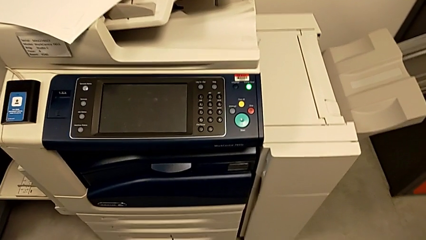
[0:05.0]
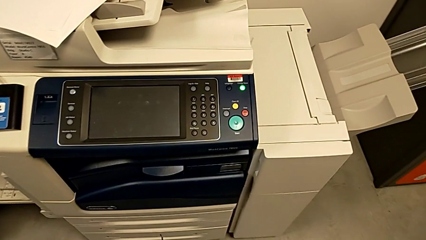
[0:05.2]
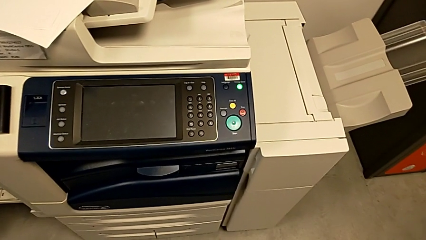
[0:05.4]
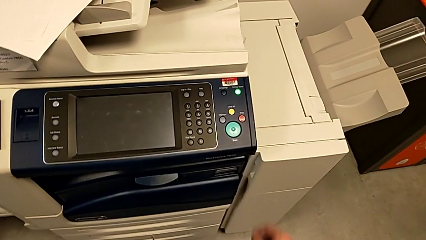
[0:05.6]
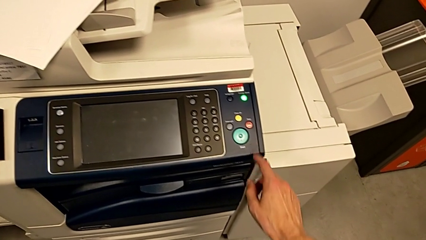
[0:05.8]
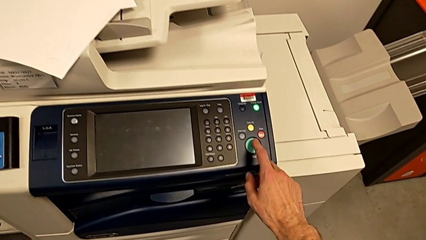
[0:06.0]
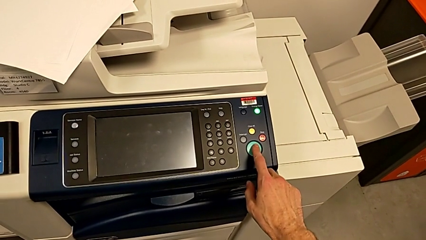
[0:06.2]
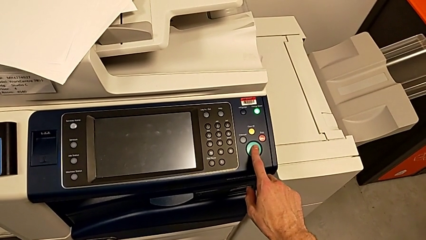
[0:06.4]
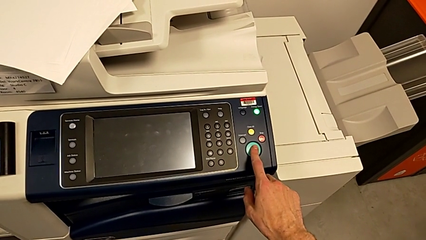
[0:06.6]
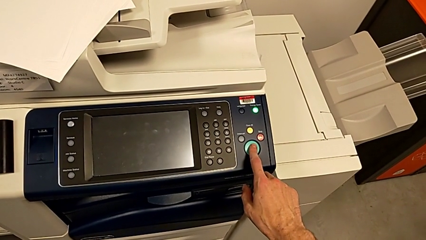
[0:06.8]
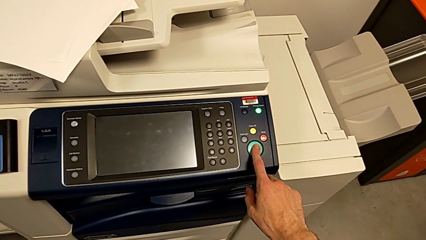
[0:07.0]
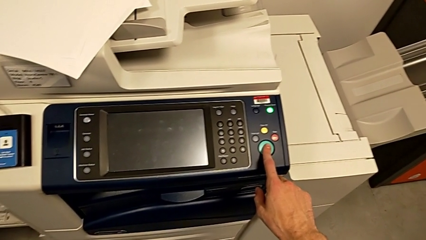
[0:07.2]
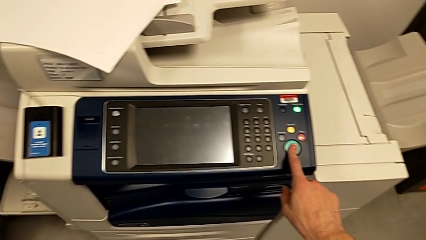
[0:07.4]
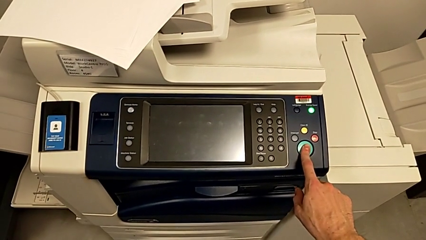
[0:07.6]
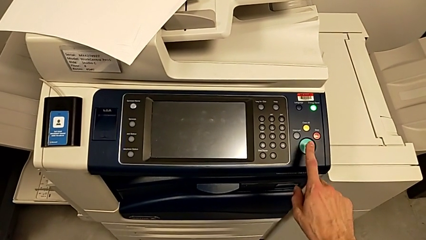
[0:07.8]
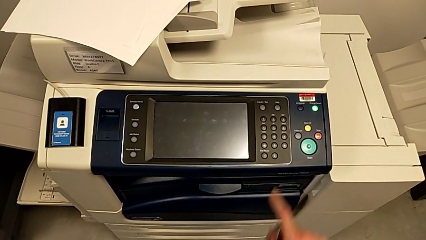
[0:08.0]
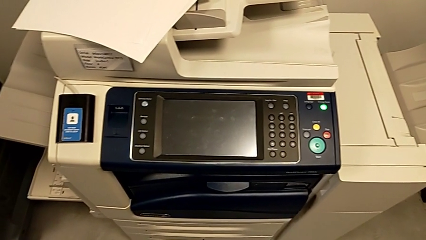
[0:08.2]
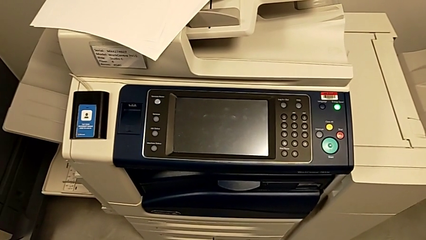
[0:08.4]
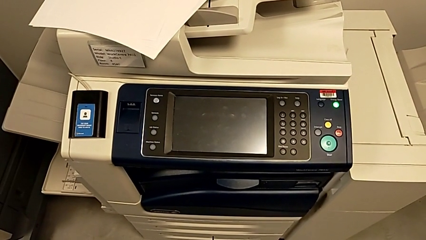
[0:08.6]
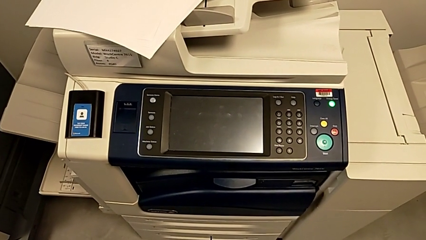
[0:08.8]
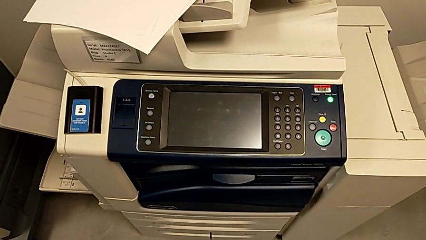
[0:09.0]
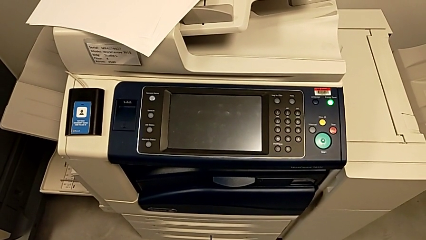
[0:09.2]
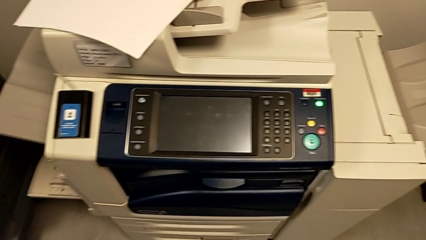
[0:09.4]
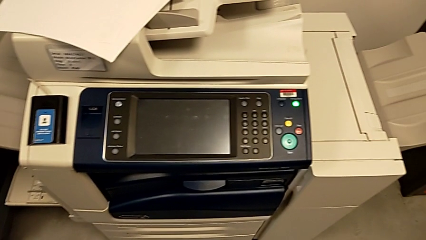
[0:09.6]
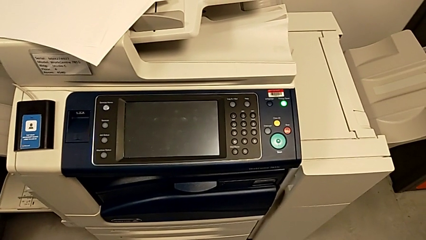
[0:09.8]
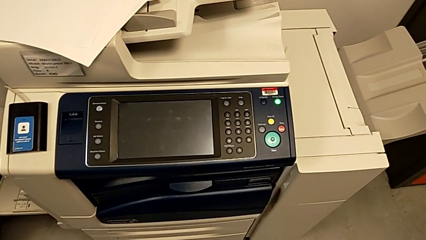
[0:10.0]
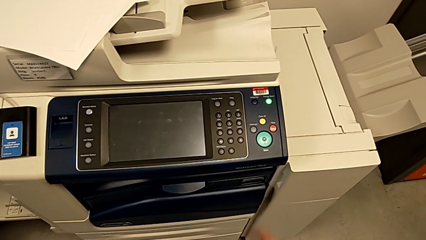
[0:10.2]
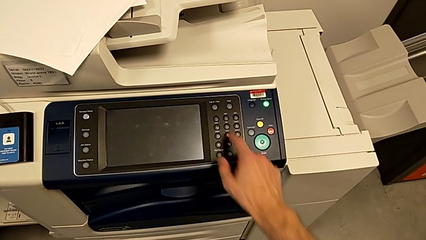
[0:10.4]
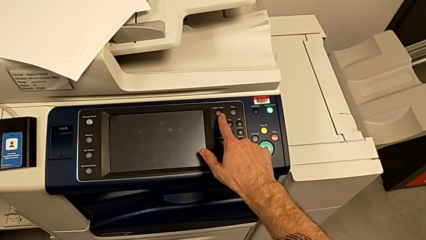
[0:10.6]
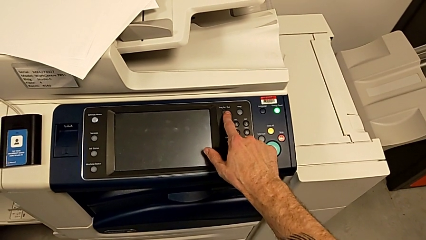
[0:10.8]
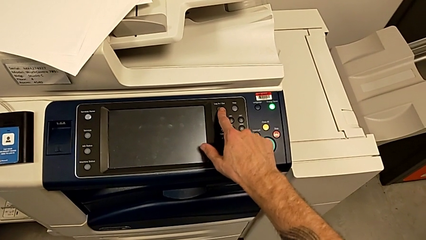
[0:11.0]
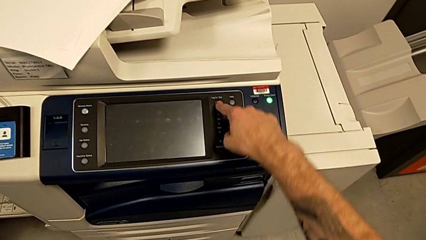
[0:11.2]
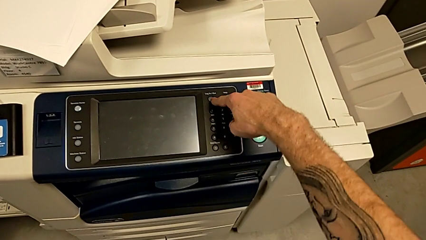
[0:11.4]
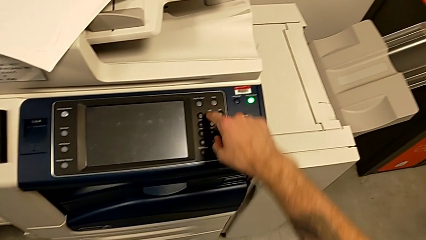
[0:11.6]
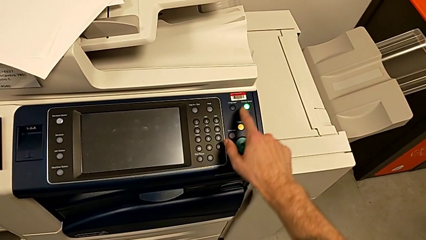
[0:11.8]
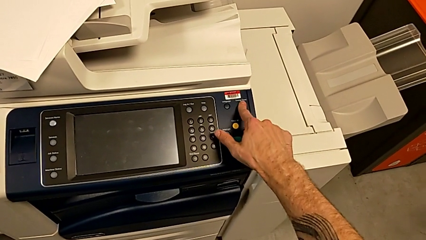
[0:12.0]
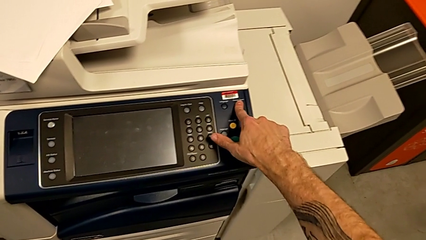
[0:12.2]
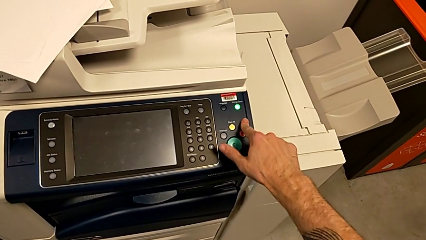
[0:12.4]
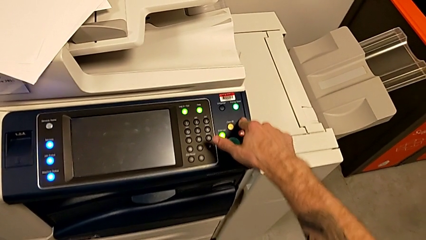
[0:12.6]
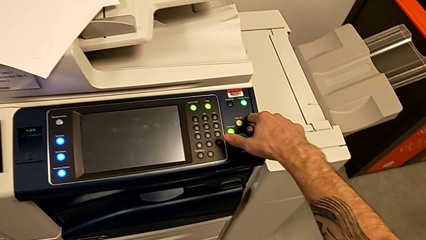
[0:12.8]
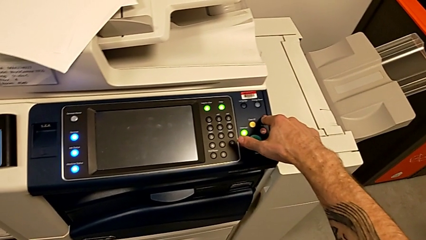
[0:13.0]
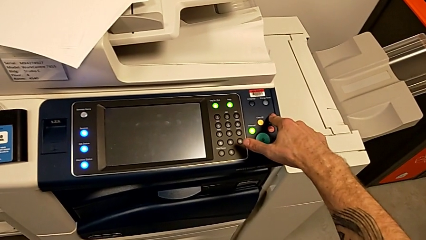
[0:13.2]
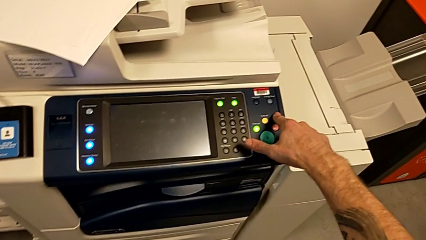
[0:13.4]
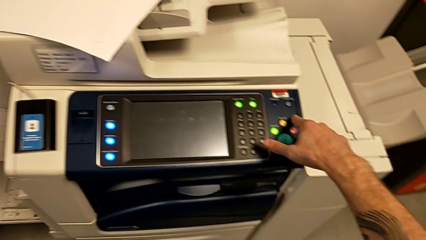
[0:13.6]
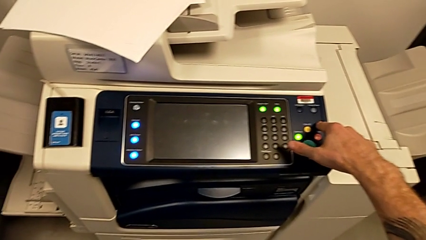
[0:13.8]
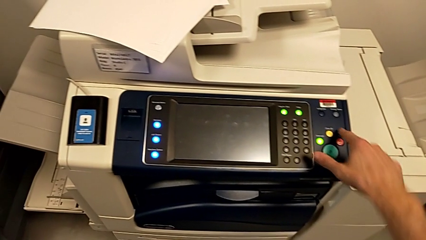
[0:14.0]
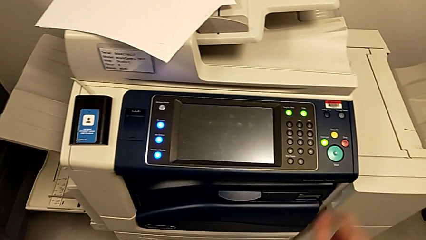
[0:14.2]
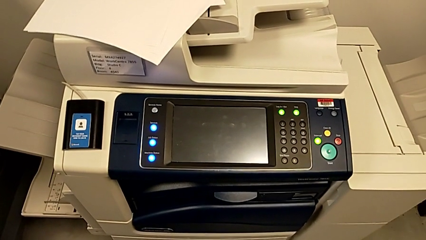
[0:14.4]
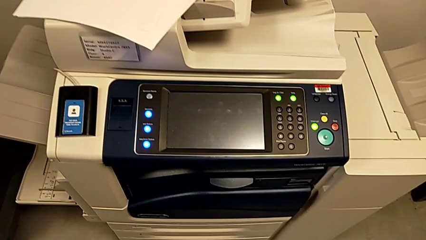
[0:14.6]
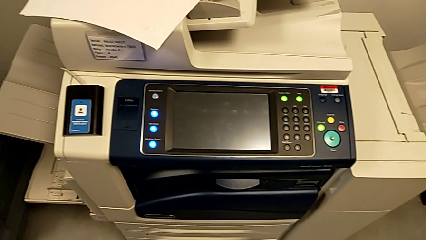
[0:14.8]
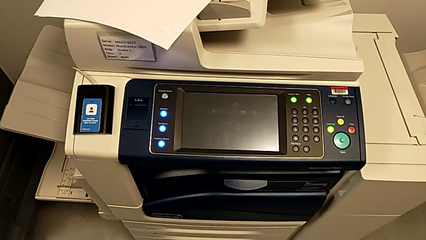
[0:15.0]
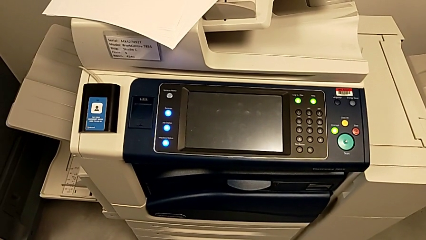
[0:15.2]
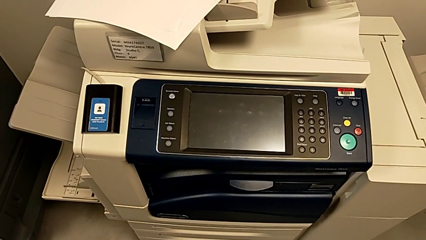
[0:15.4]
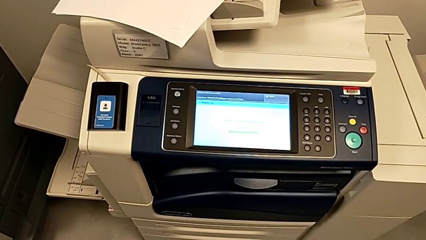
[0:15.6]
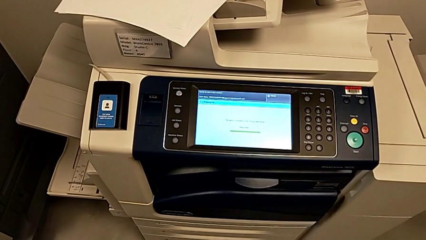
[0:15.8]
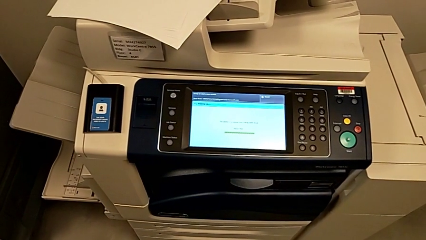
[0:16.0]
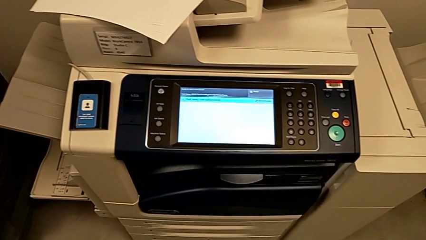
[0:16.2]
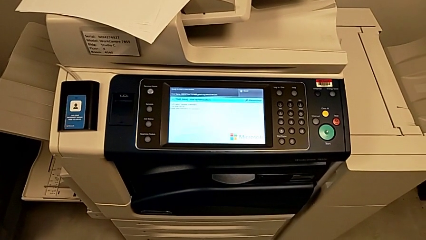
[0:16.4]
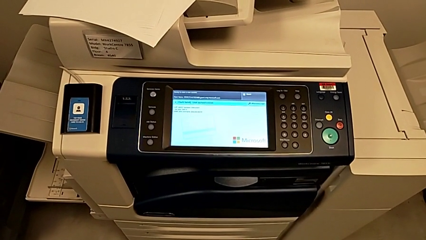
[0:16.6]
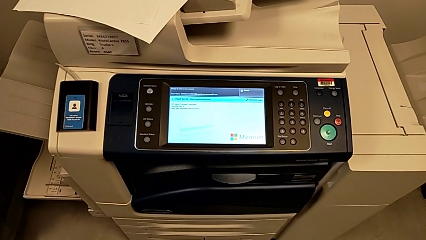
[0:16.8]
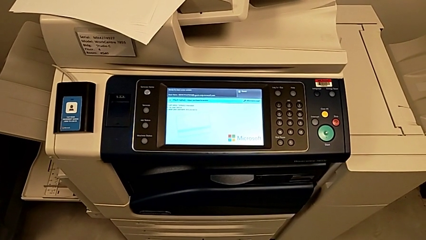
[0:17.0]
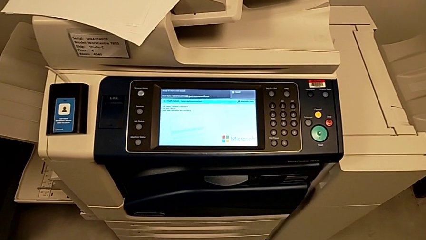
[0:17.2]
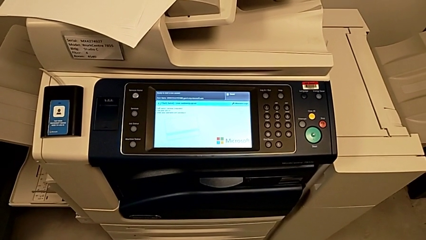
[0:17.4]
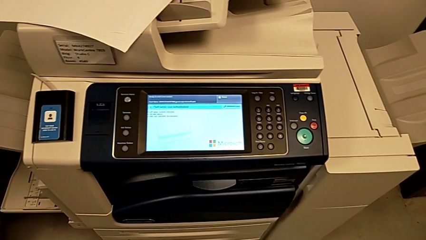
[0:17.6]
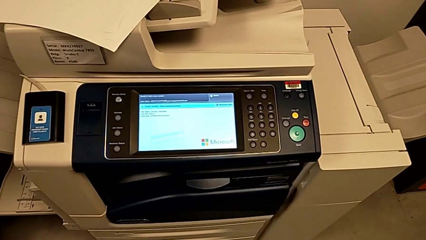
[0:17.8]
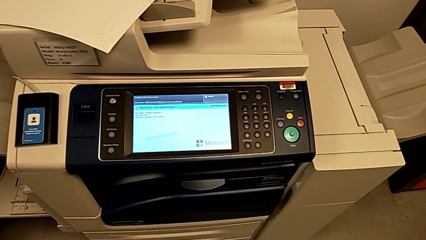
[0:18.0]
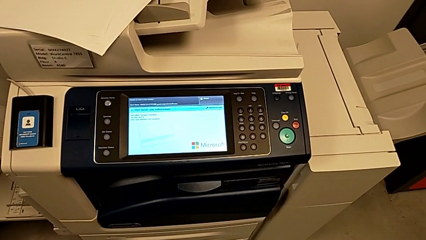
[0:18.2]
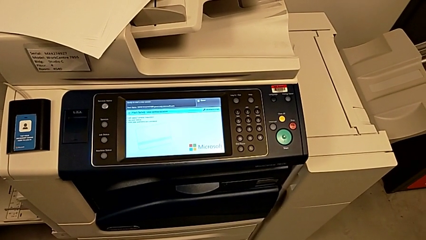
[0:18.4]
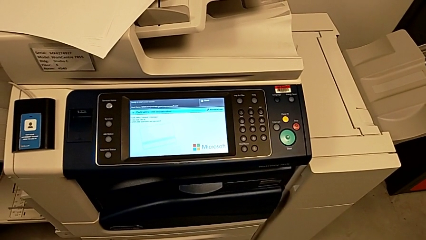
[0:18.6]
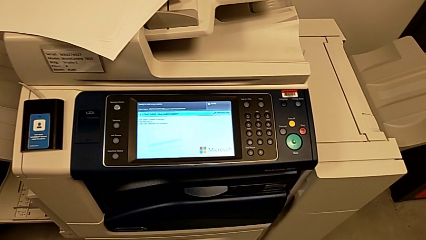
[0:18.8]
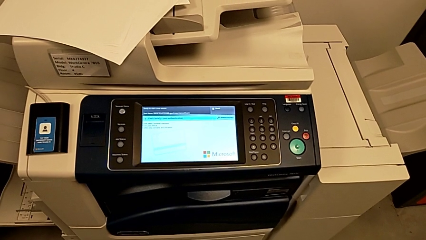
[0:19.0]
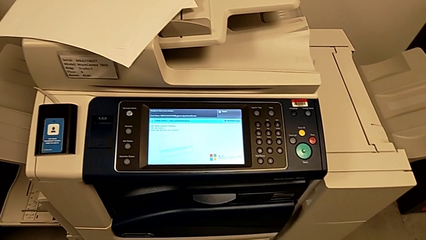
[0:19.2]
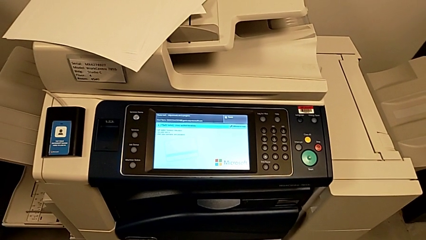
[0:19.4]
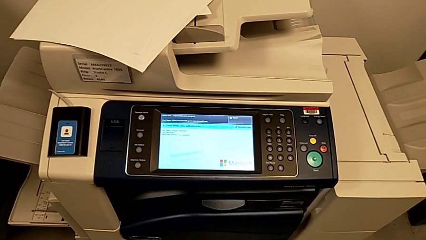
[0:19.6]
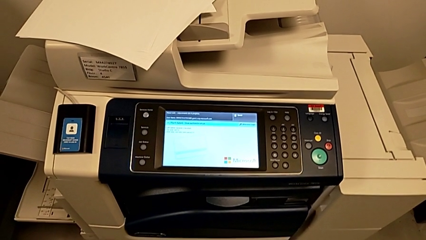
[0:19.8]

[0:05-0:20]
The camera wearer turns on the printer. They wrongly press the green button and the black button. They press the purple button and press the red button.

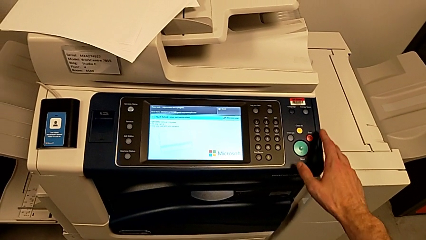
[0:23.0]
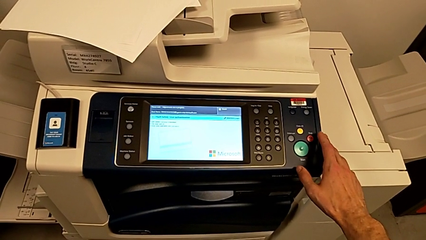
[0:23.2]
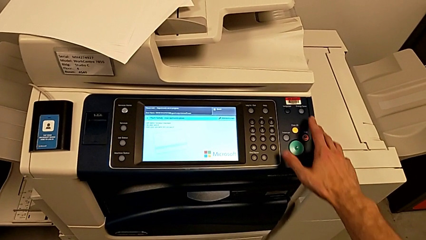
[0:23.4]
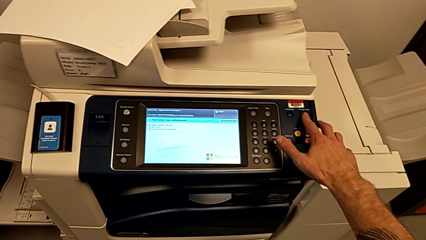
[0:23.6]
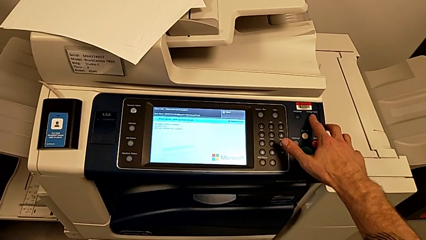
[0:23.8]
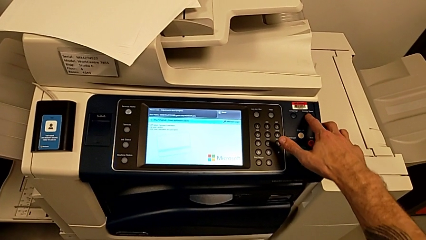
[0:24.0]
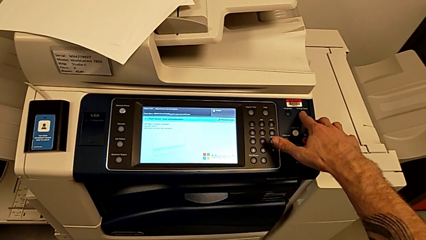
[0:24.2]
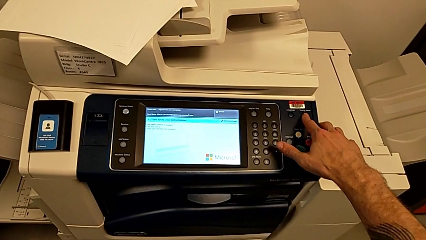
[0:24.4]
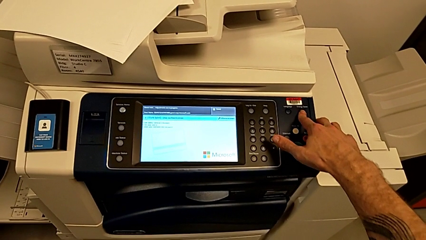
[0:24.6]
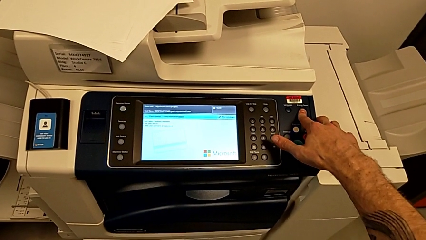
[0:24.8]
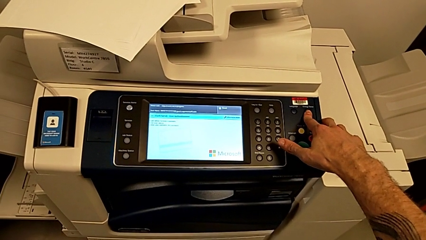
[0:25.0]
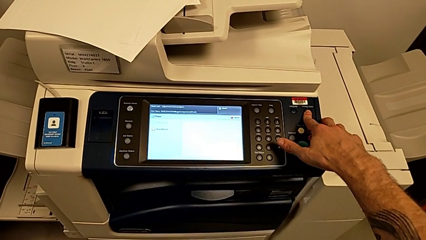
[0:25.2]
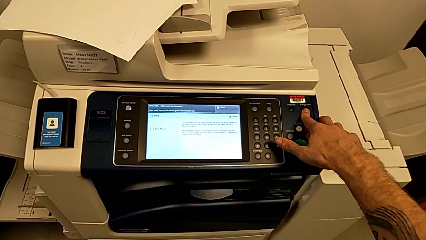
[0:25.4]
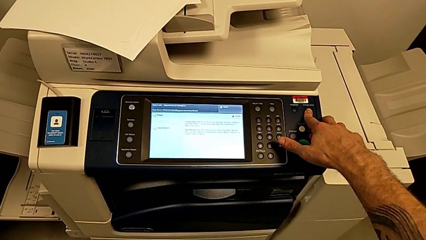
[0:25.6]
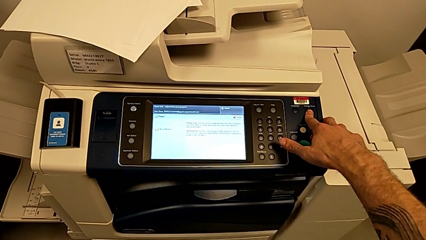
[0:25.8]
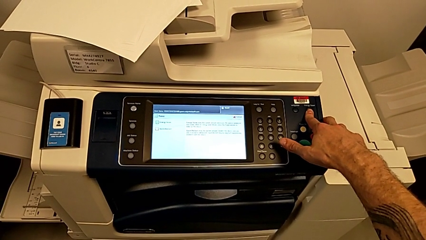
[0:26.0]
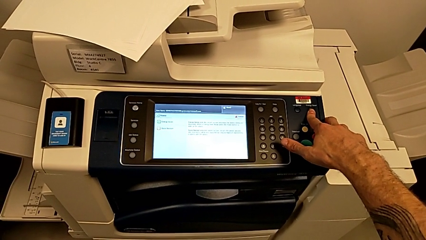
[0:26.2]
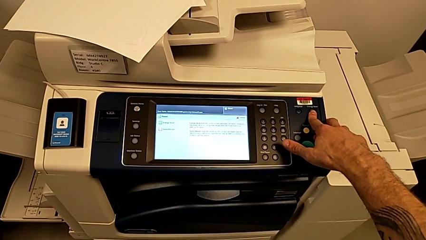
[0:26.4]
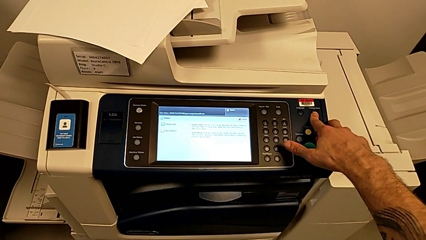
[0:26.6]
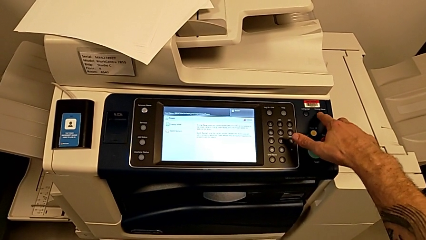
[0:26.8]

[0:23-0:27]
The camera wearer is turning off the printer. They hold the button.
